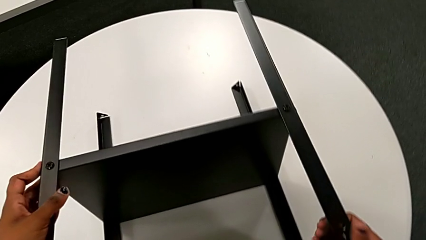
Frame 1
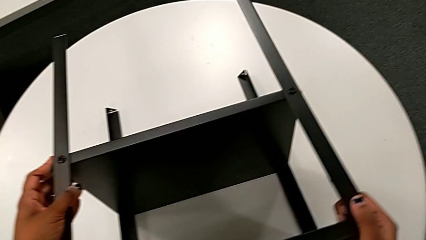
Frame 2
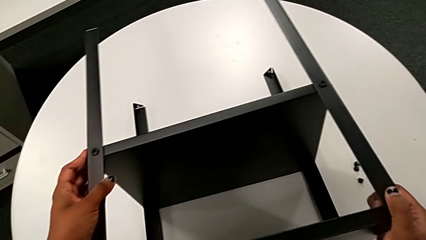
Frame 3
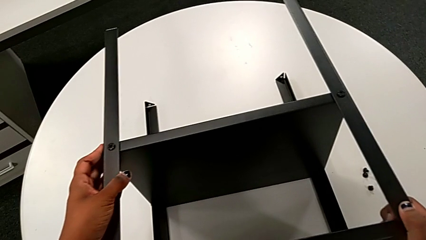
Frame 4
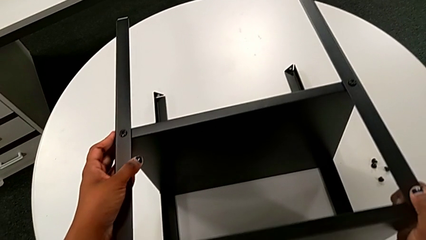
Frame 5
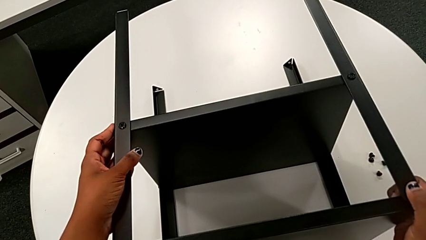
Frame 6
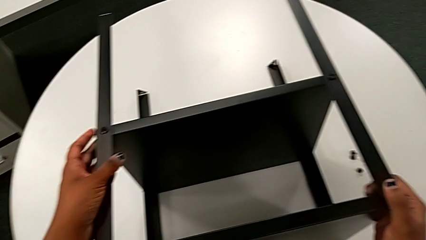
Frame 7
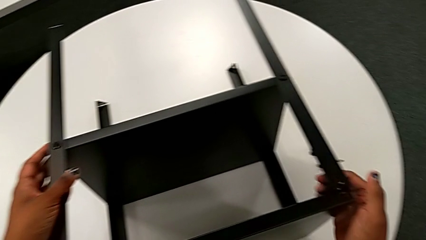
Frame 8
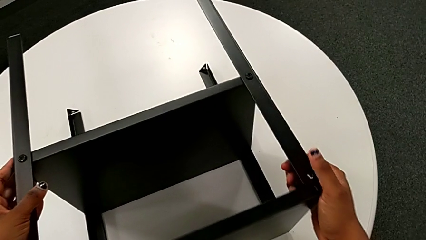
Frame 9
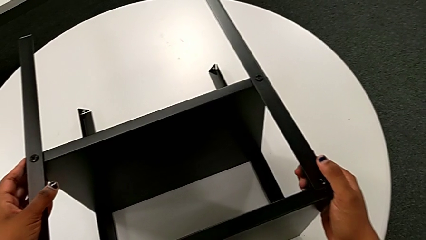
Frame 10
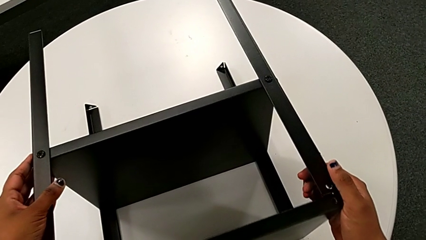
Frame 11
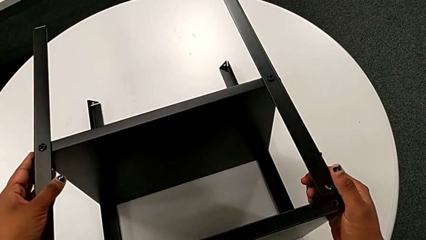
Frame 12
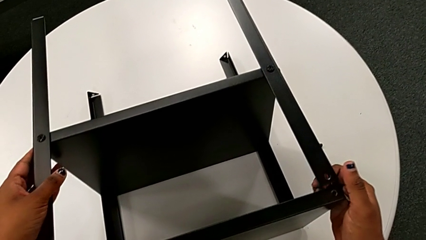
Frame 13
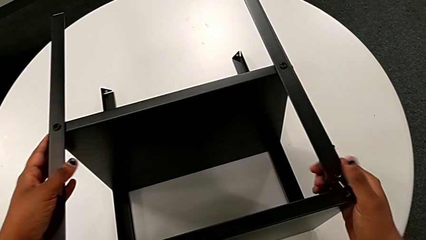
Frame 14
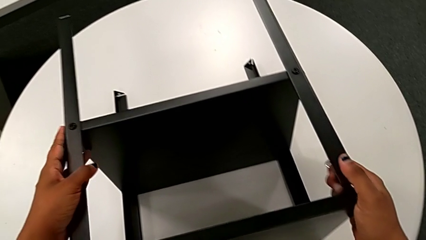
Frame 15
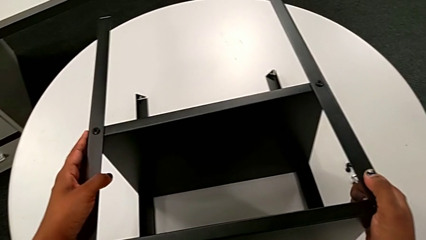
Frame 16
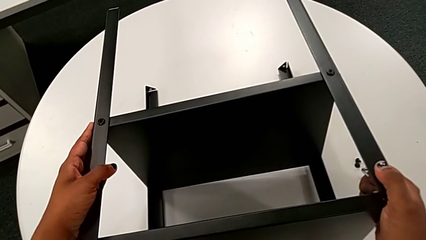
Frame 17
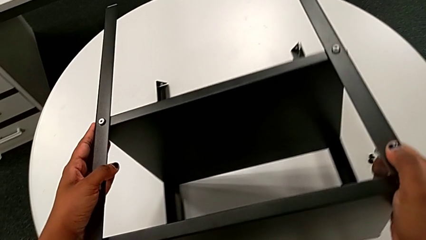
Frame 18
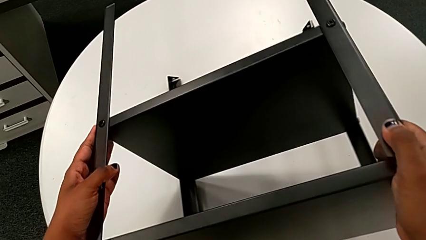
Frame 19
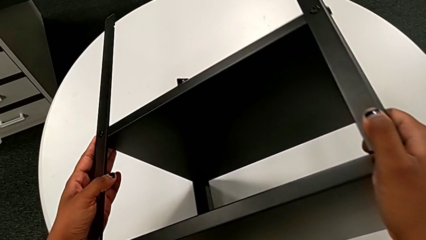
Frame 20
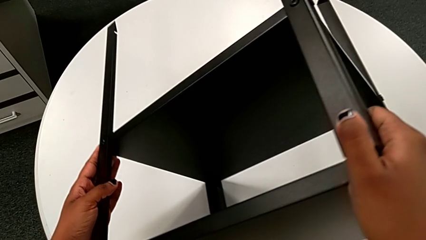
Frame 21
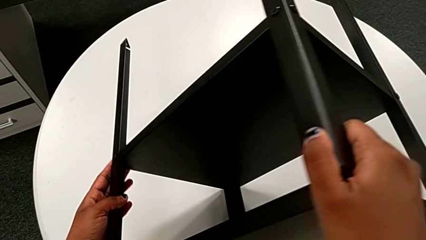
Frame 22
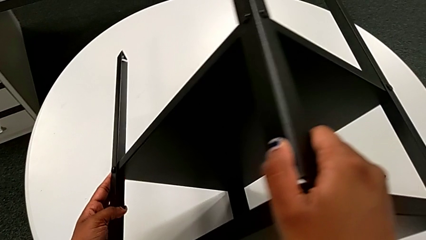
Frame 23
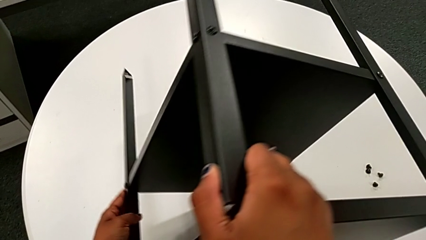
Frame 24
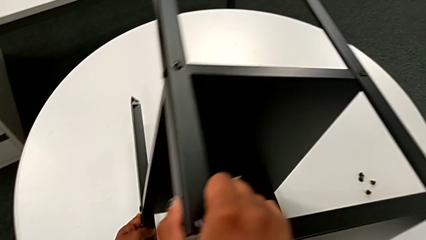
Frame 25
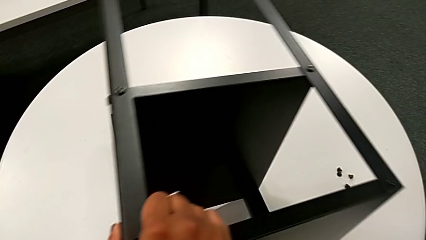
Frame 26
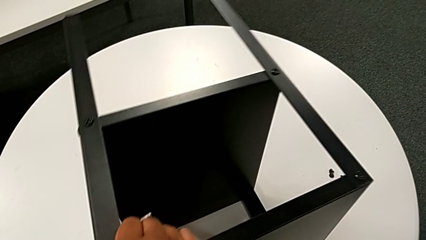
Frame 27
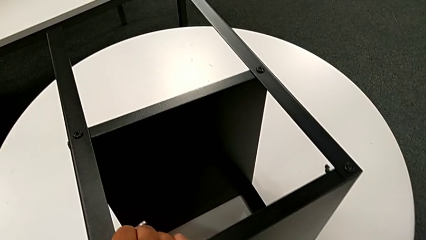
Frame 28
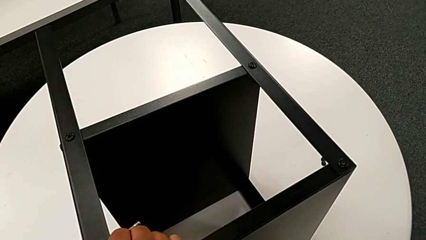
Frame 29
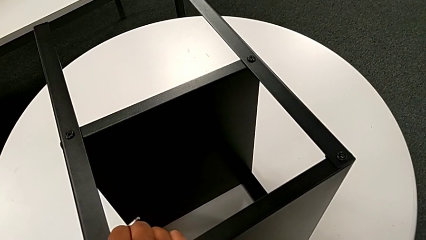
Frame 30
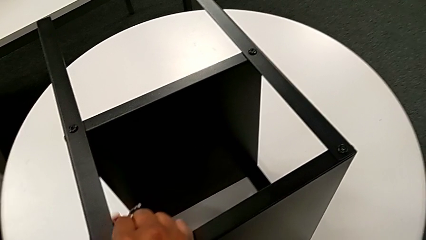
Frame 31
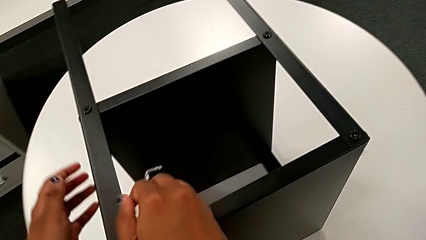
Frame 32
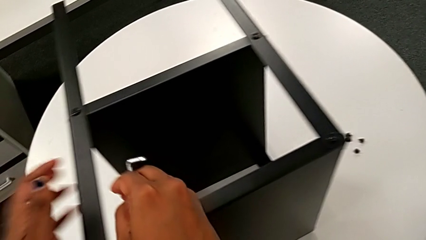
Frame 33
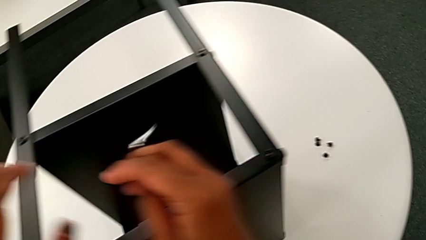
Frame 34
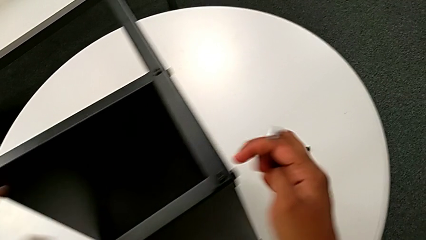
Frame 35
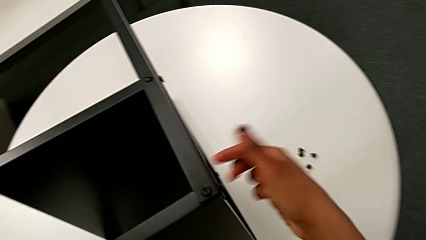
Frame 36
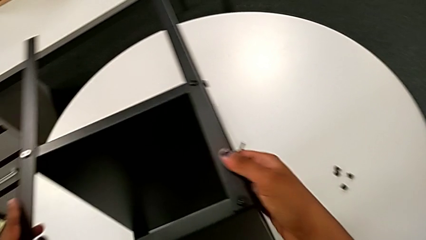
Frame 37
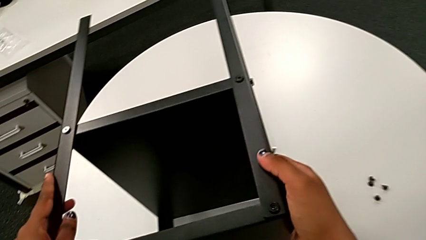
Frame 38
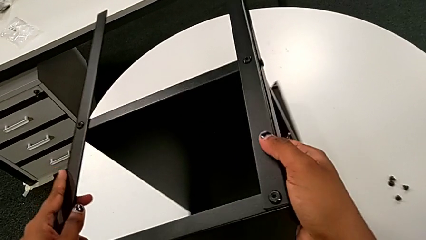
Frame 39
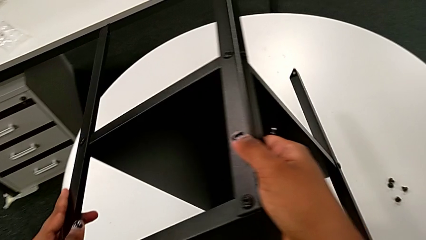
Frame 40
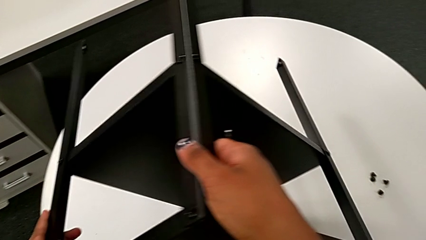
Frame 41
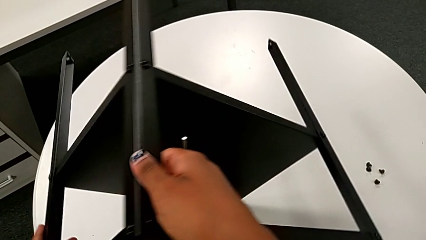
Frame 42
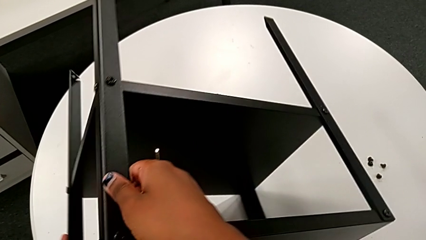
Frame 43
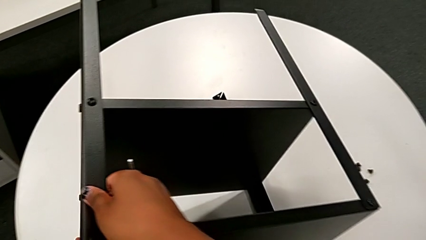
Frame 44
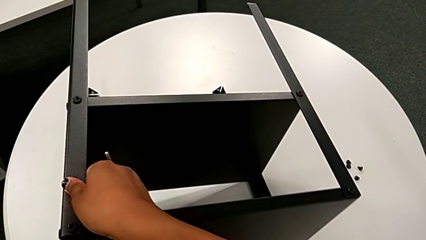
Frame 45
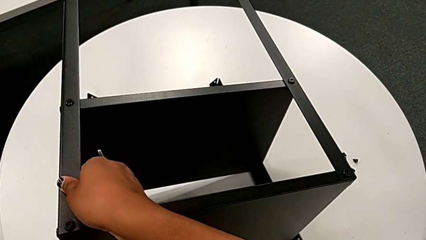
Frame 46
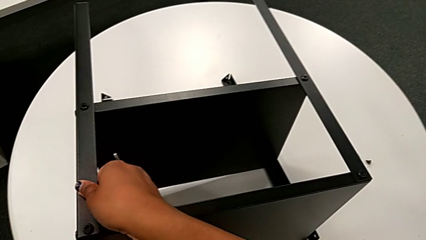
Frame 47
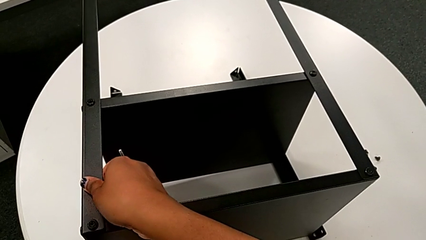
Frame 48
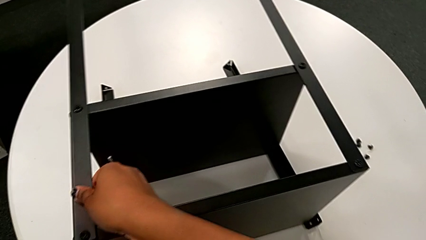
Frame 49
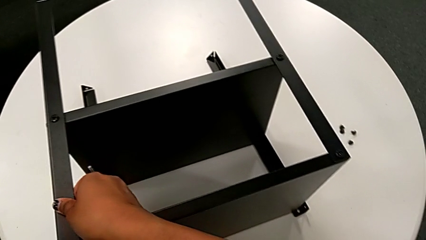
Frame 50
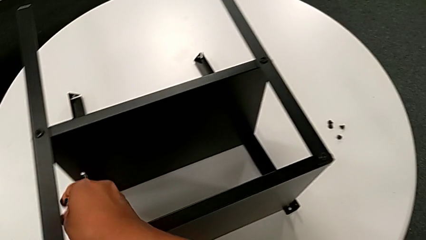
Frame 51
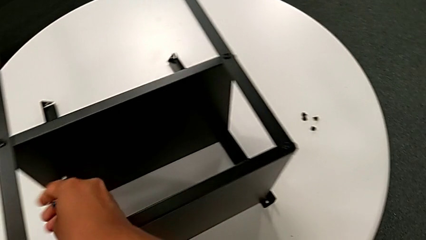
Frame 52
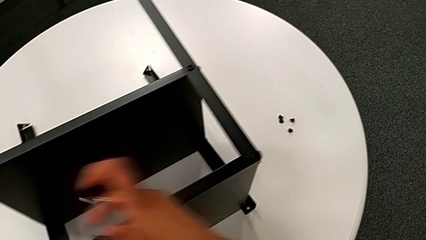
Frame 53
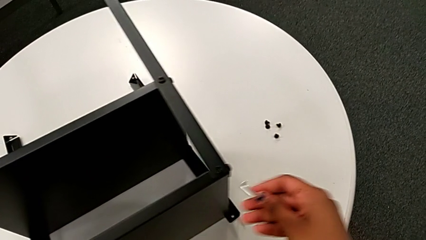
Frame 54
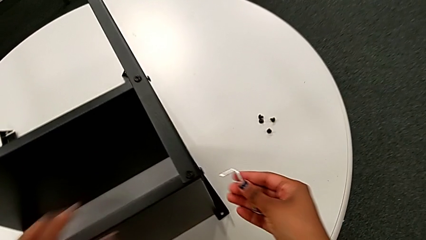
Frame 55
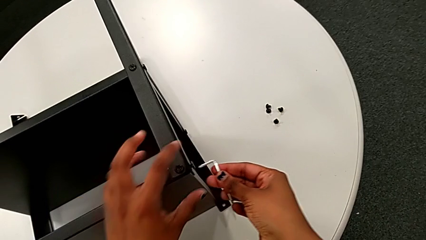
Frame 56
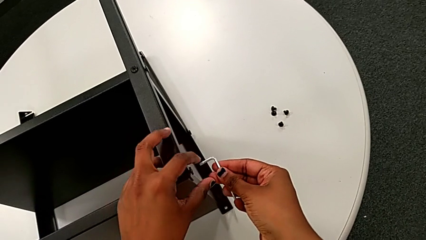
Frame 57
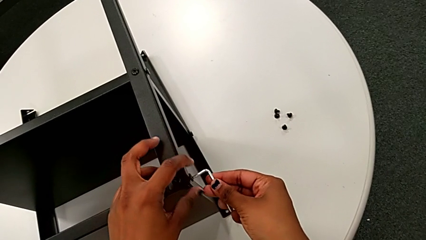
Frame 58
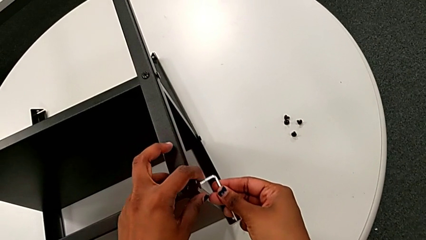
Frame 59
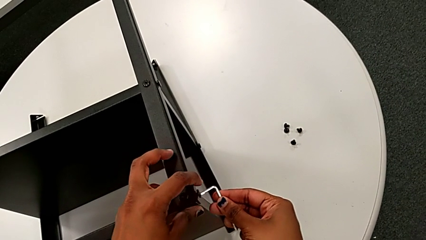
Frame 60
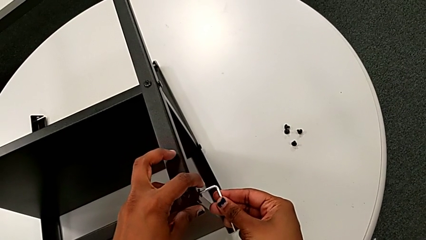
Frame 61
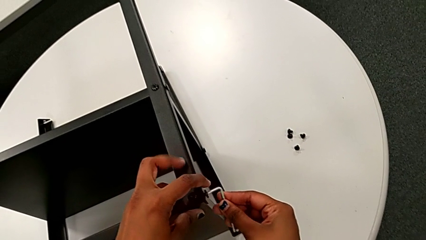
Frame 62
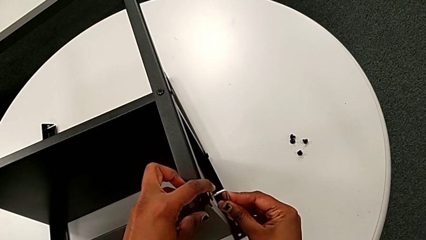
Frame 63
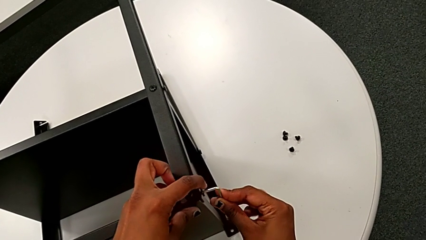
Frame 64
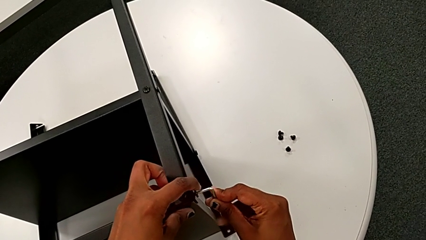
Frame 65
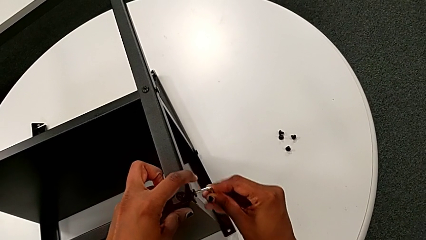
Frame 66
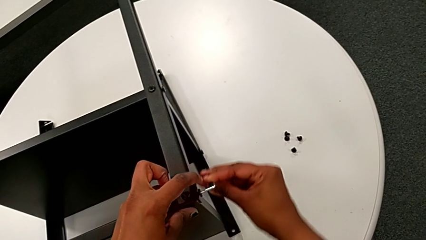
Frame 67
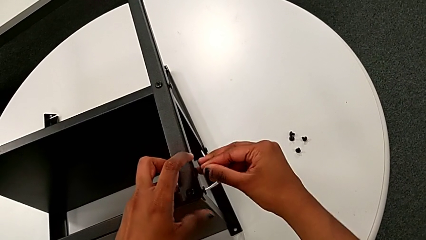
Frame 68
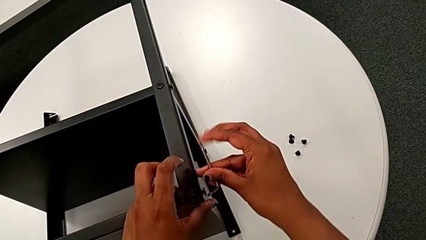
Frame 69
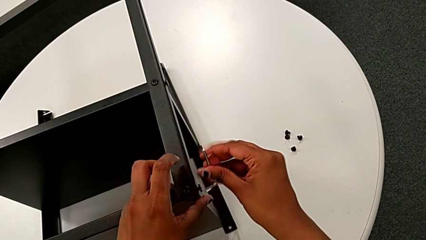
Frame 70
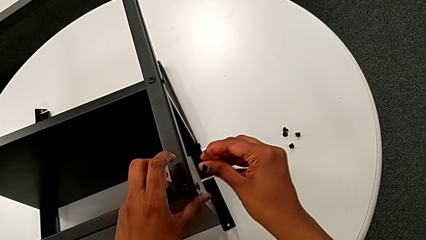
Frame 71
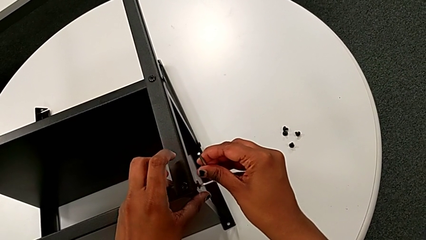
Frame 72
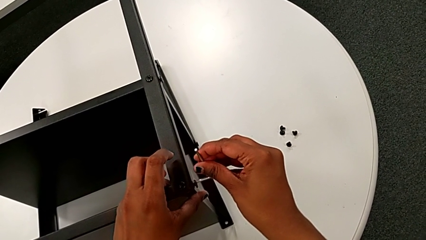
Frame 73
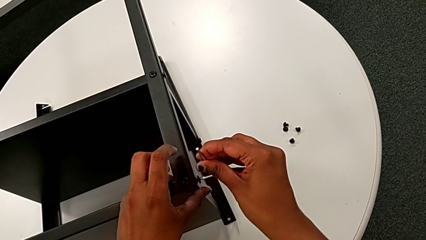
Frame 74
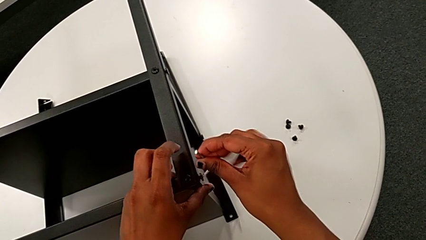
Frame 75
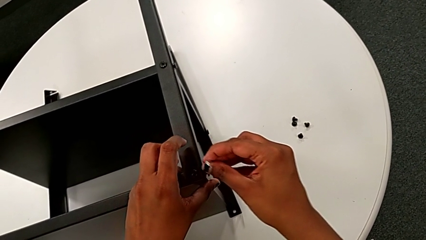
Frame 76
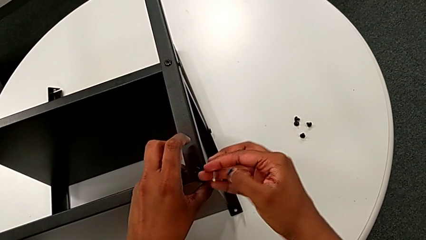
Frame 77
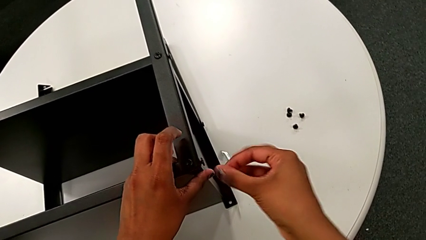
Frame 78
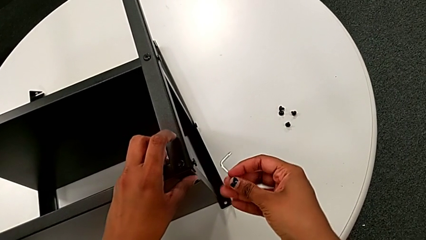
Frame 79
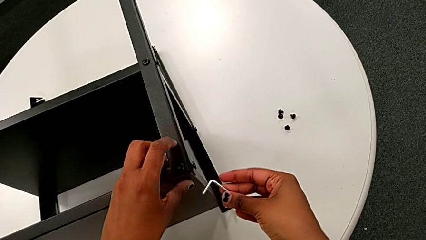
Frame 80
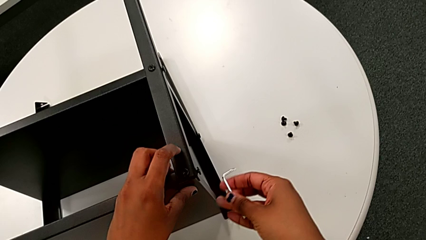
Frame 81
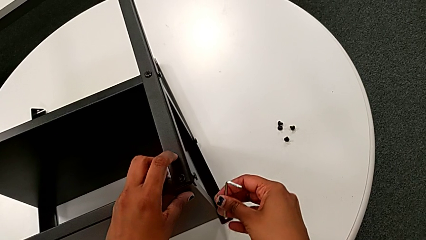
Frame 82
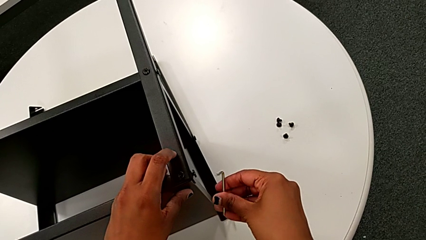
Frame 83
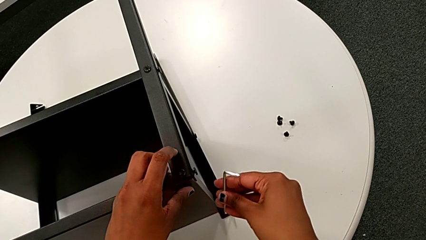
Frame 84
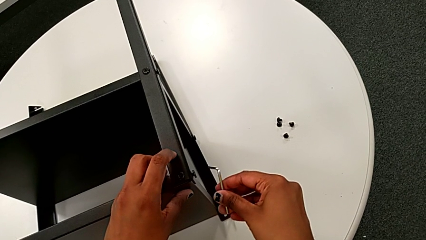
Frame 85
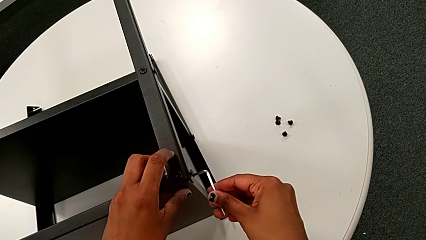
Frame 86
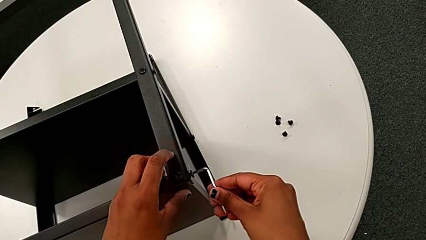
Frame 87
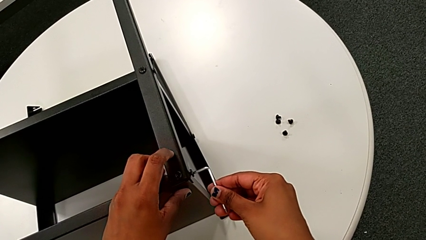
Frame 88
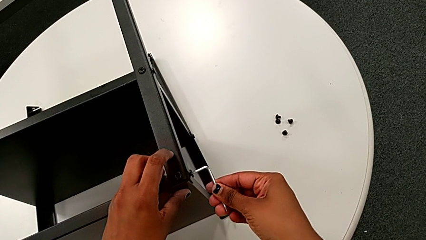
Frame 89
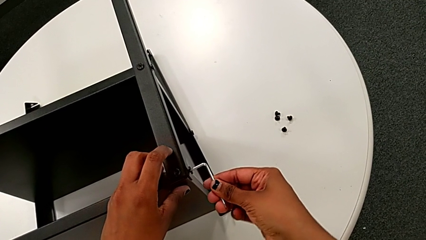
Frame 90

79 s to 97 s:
The camera wearer is disassembling the topmost table. They rotate the nightstand, insert the fifth Allen wrench, withdraw the Allen wrench and insert the fifth Allen wrench.
